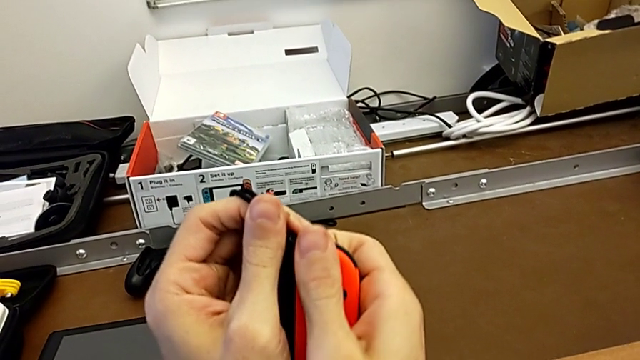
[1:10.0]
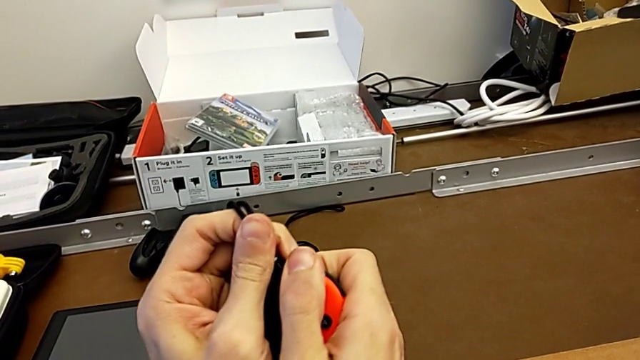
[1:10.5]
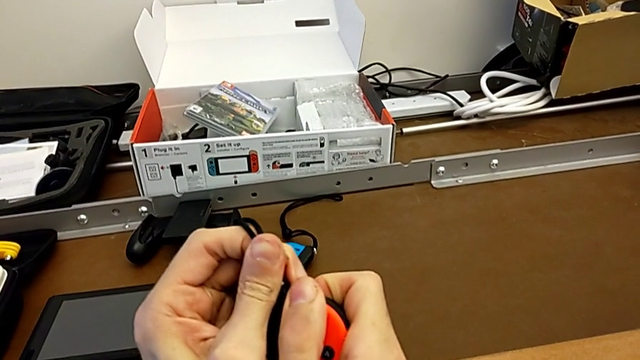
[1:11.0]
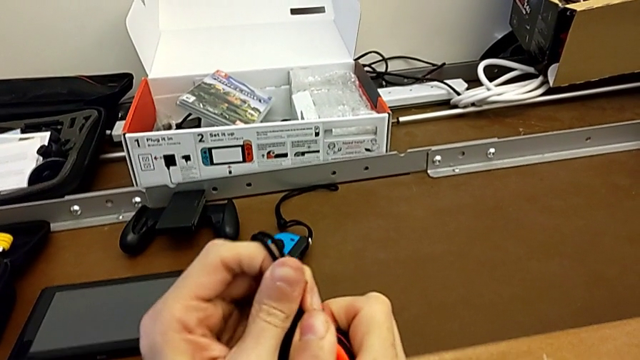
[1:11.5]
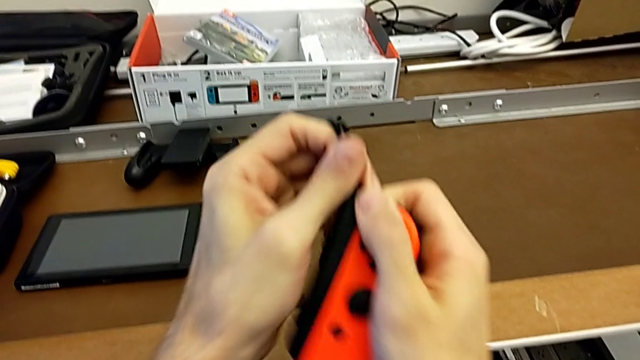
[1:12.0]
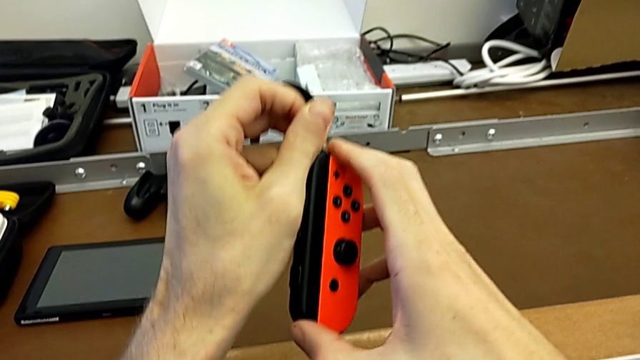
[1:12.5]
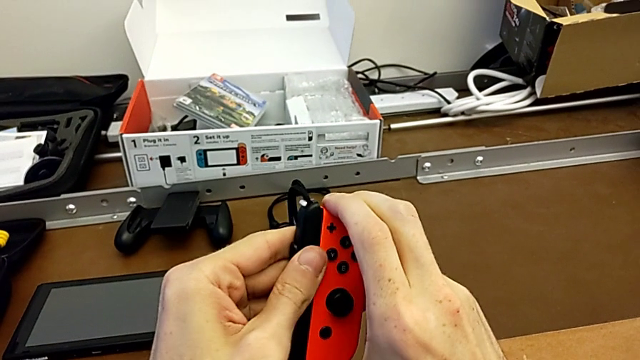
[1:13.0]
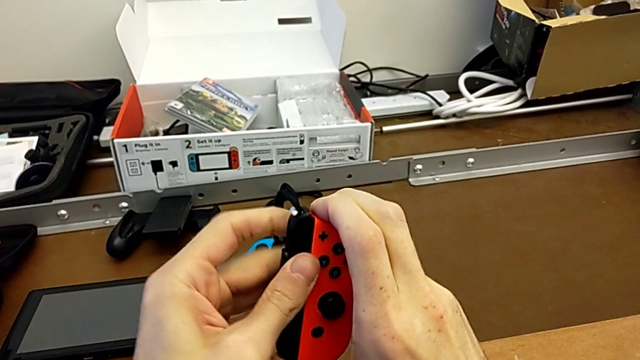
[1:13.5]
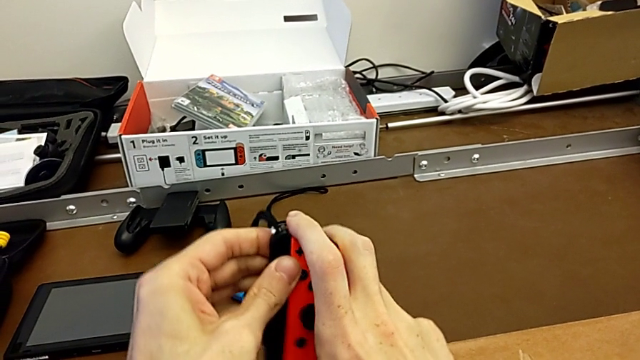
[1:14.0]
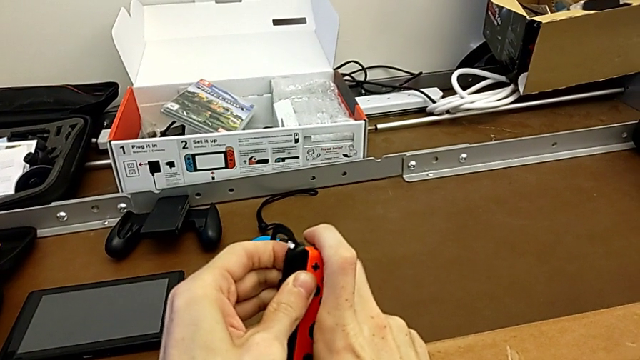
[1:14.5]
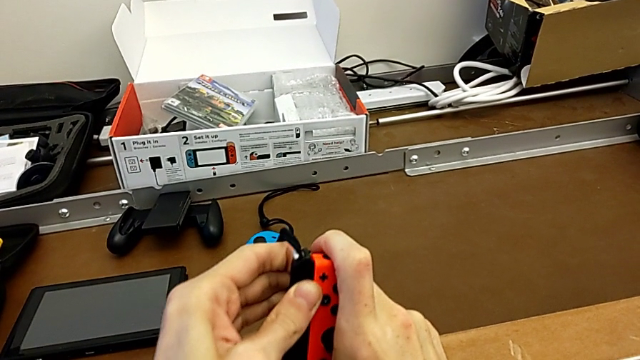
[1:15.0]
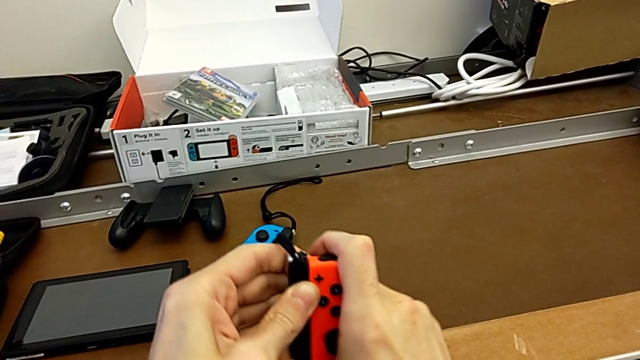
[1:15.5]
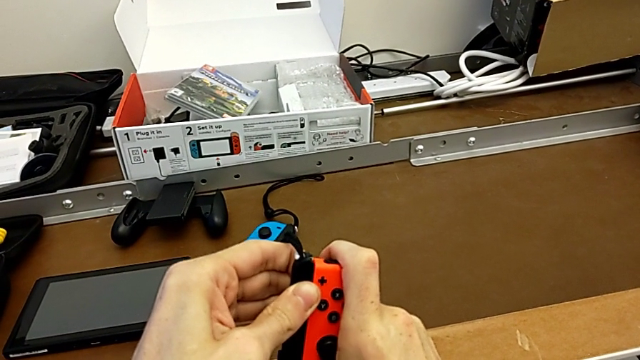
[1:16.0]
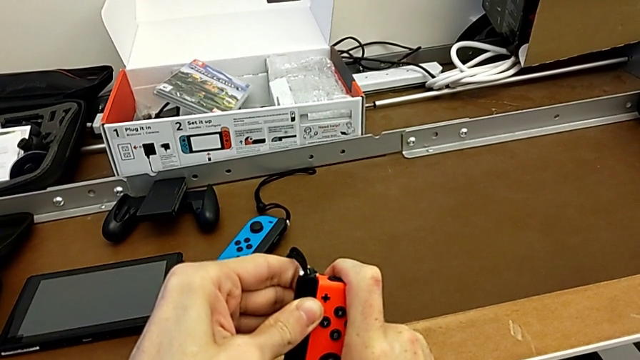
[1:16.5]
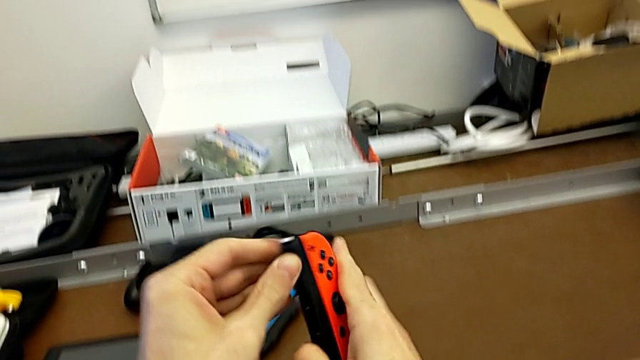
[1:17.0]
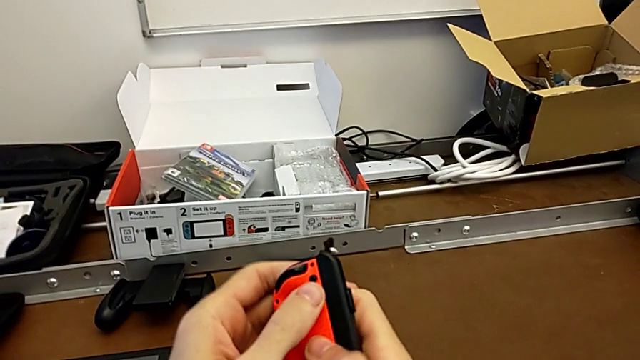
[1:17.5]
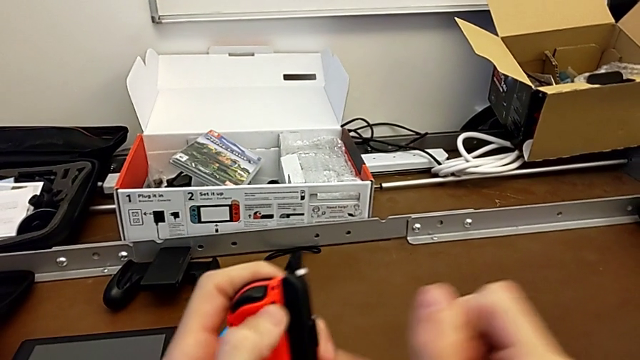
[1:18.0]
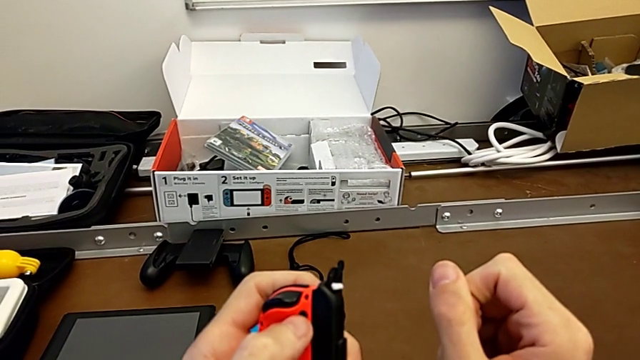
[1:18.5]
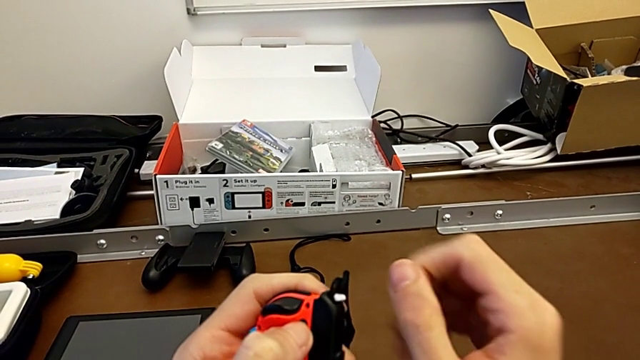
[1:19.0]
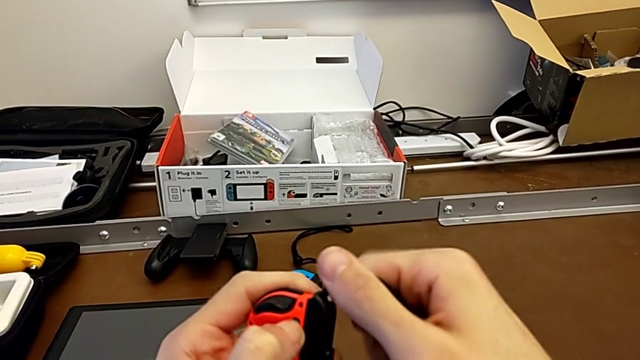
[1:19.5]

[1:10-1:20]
The camera wearer is disassembling the Joy-Con controllers and the Joy-Con straps. They align the red Joy-Con controller, flip it and press it with the left hand.

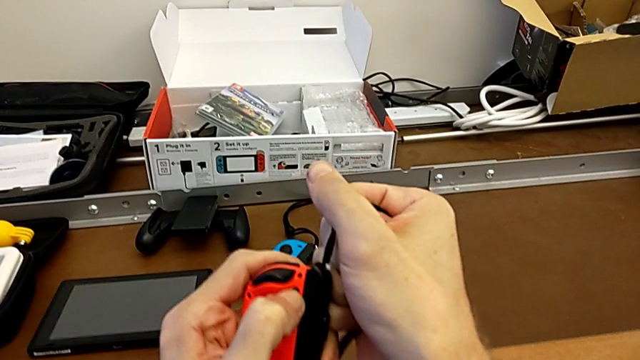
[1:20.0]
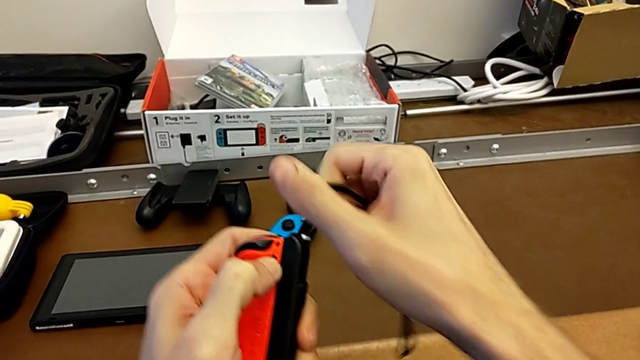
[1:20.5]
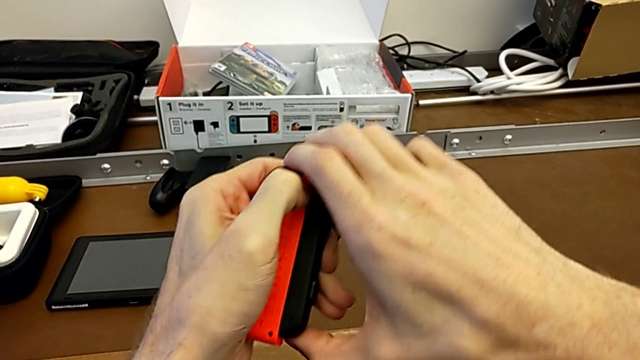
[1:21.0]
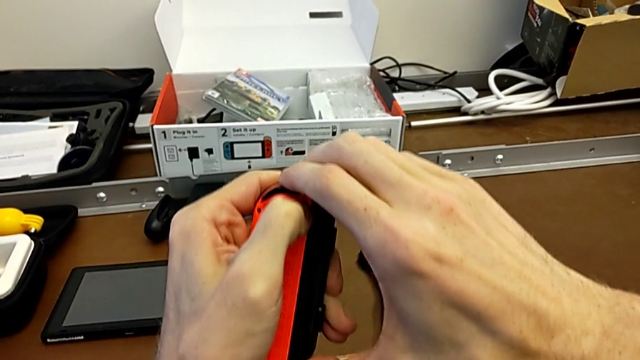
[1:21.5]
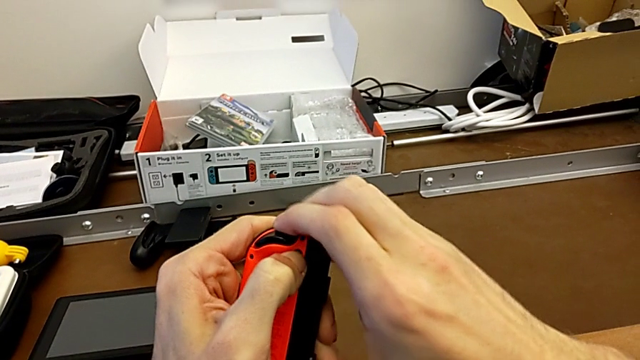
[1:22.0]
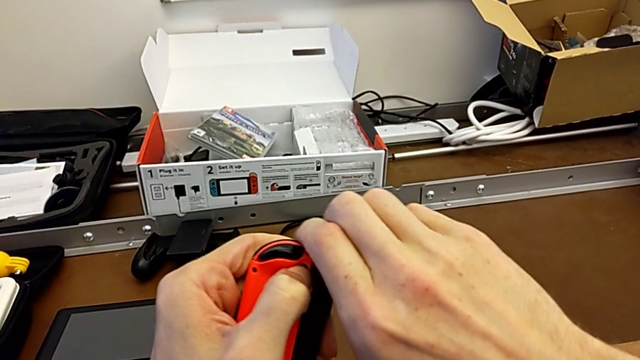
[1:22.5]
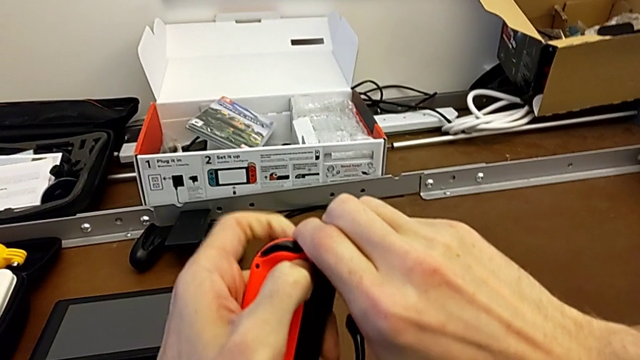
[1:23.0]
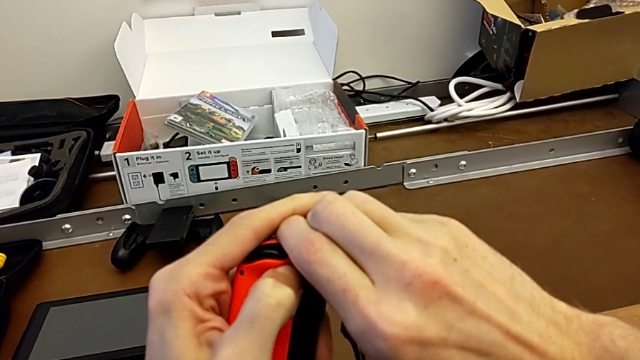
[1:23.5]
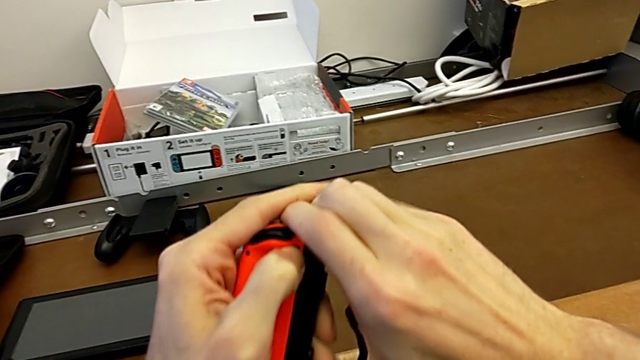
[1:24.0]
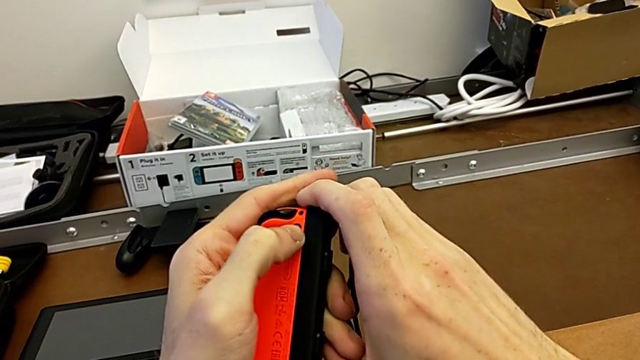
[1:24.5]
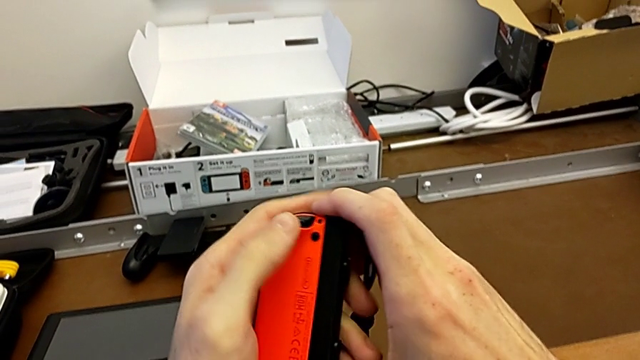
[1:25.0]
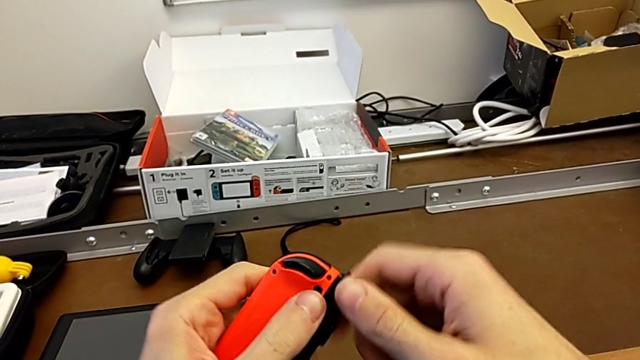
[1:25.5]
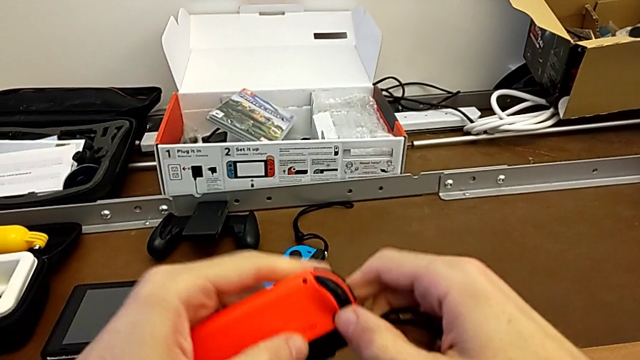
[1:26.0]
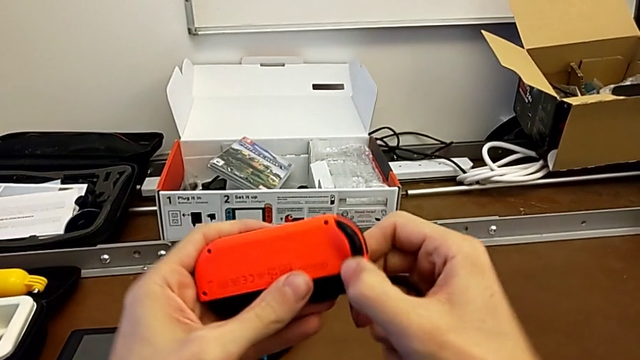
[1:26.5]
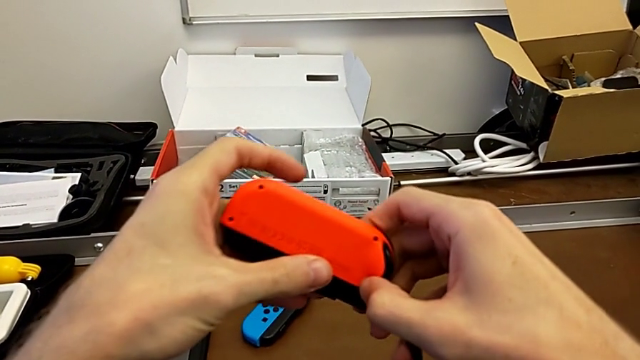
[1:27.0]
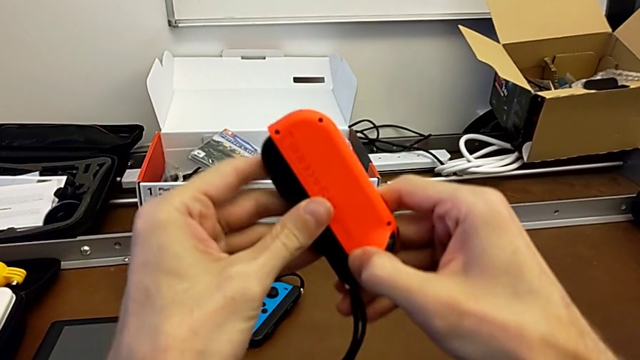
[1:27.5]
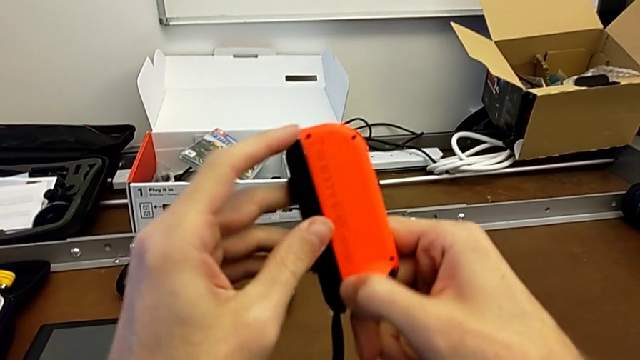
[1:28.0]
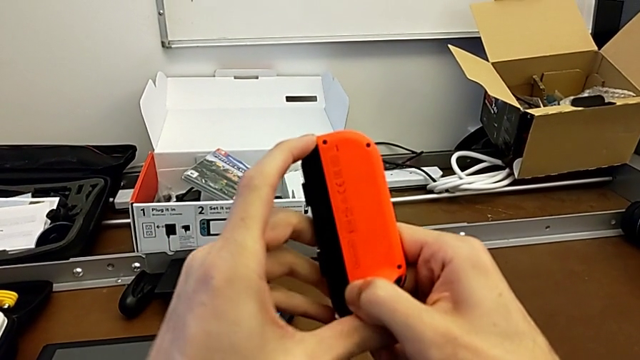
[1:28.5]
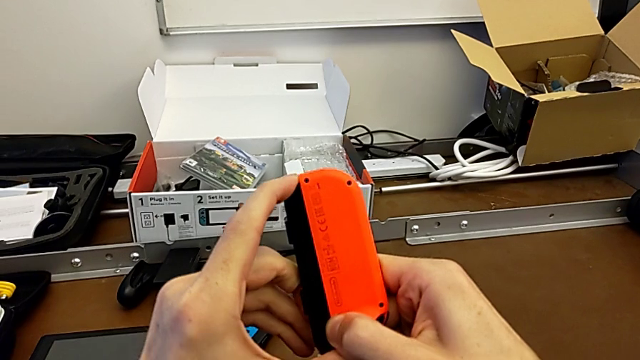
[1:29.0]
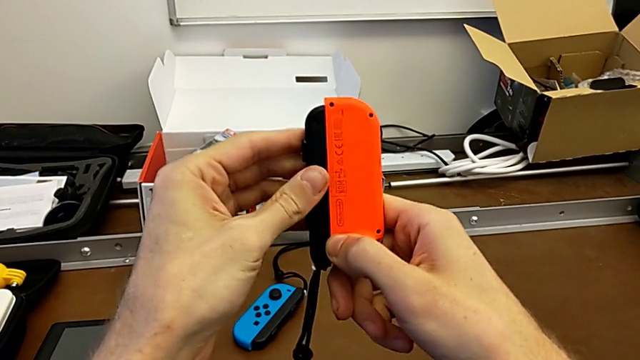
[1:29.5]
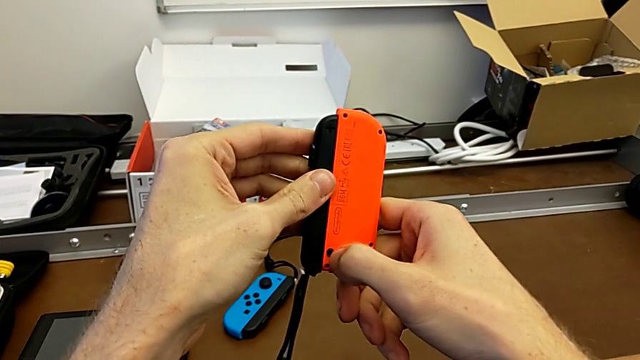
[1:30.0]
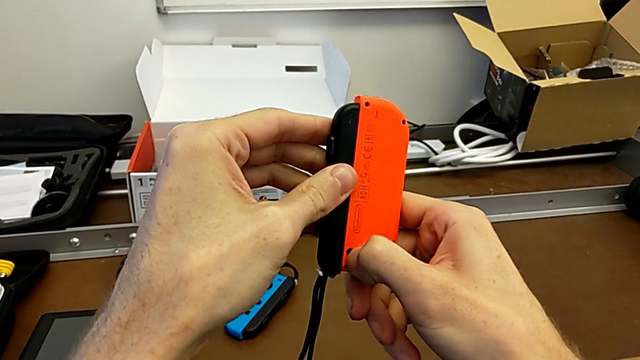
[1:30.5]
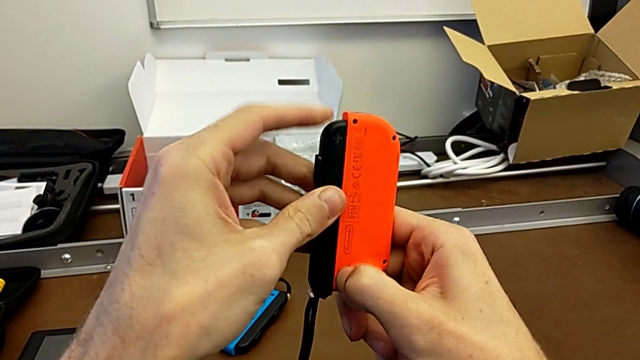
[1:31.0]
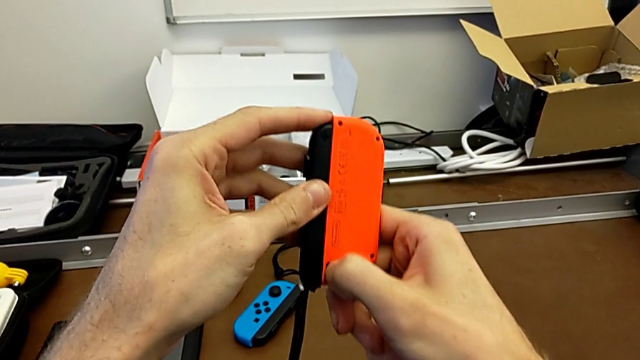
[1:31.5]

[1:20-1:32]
The camera wearer is disassembling the Joy-Con controllers and the Joy-Con straps. They pull the Joy-Con strap with the right hand, align the red Joy-Con controller, turn it and press it with the right hand.
